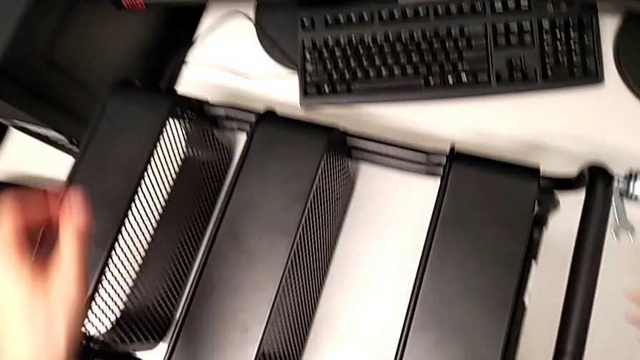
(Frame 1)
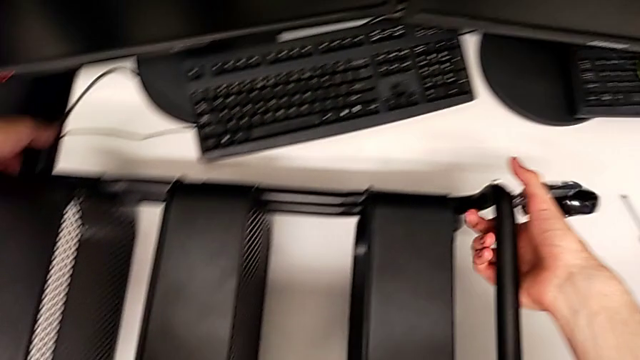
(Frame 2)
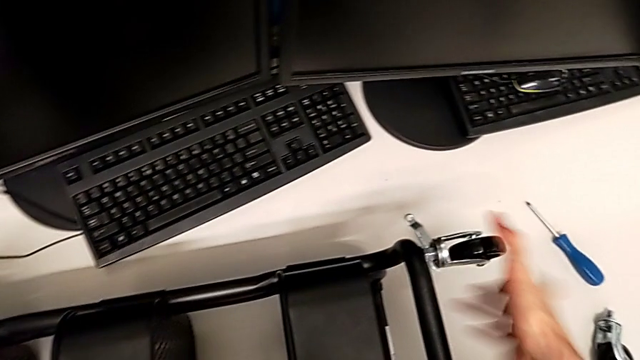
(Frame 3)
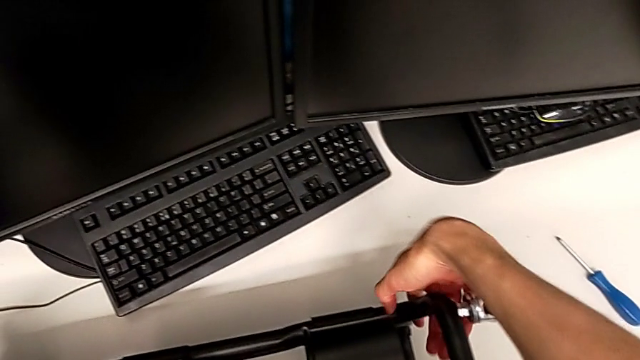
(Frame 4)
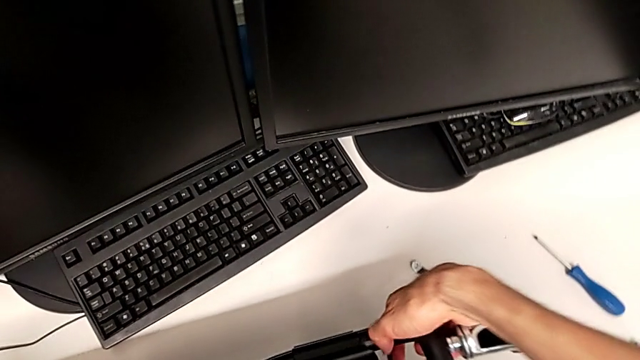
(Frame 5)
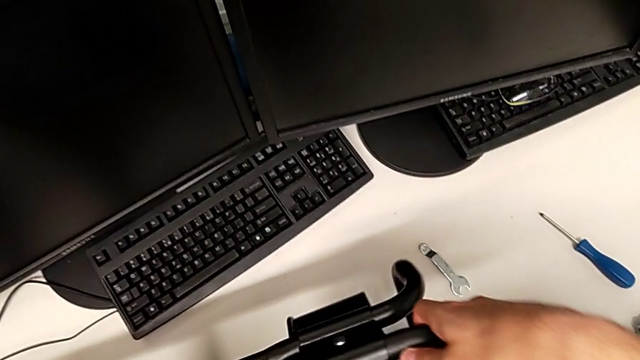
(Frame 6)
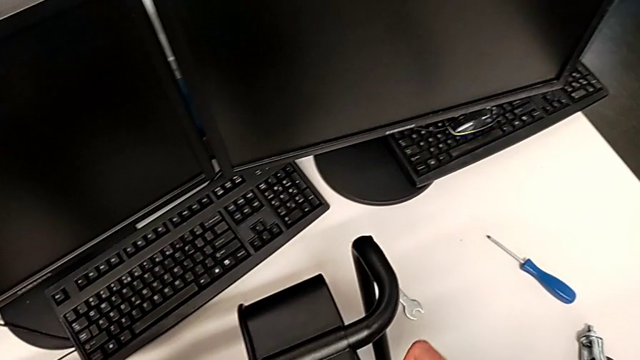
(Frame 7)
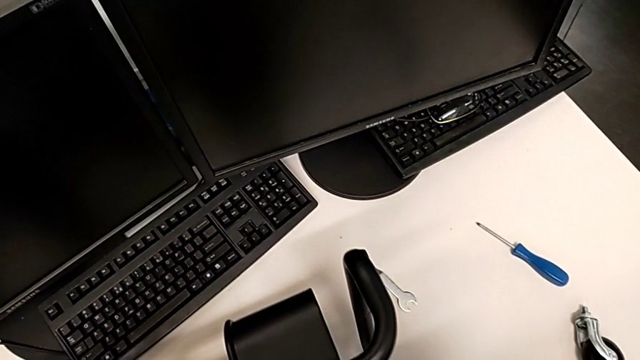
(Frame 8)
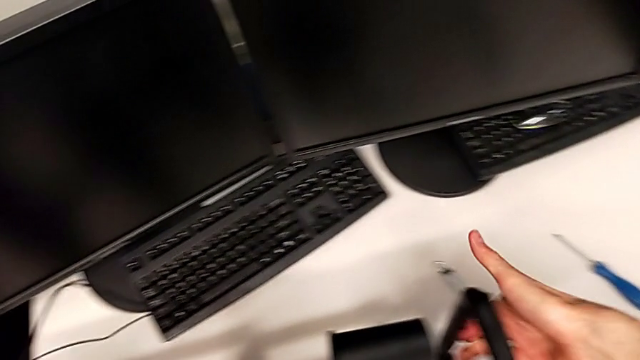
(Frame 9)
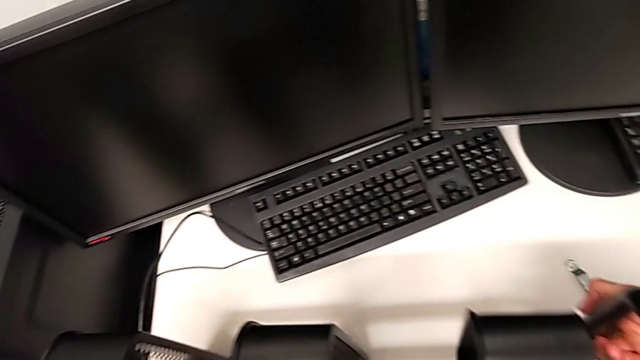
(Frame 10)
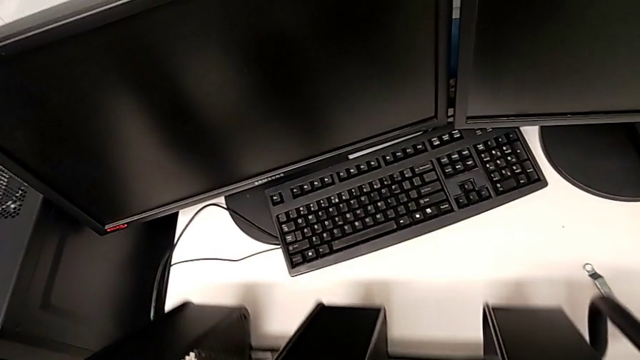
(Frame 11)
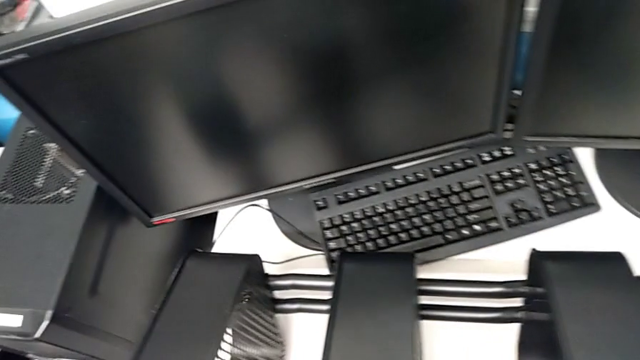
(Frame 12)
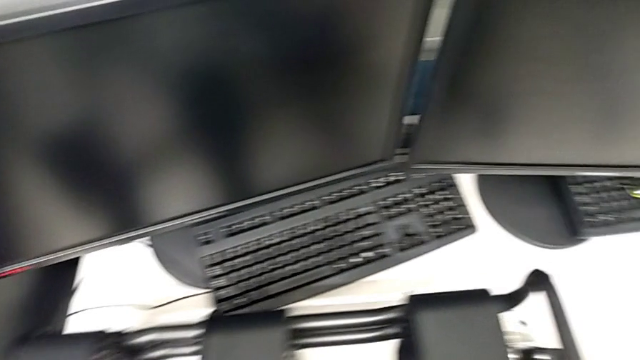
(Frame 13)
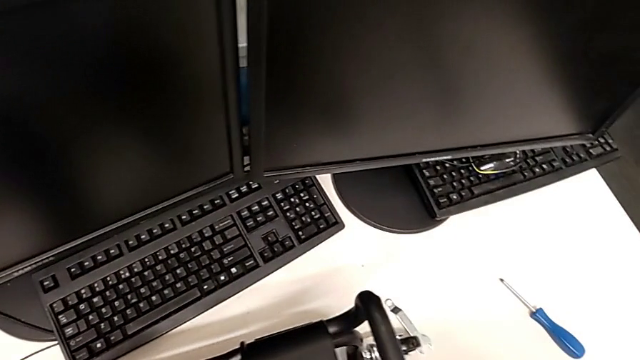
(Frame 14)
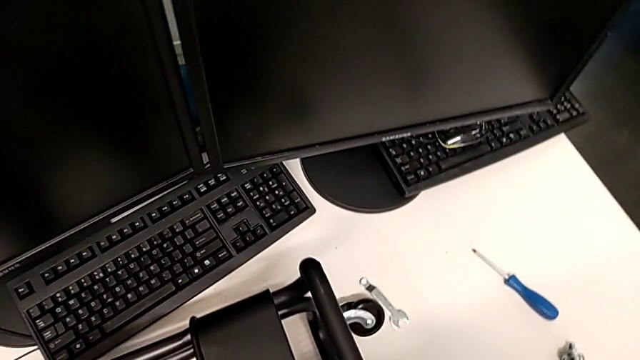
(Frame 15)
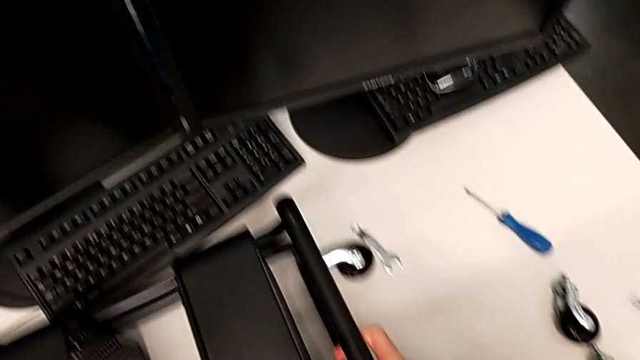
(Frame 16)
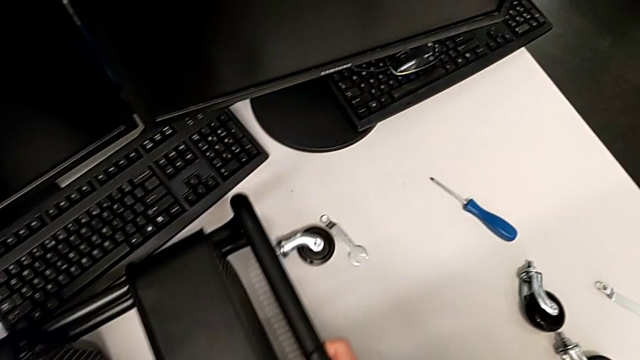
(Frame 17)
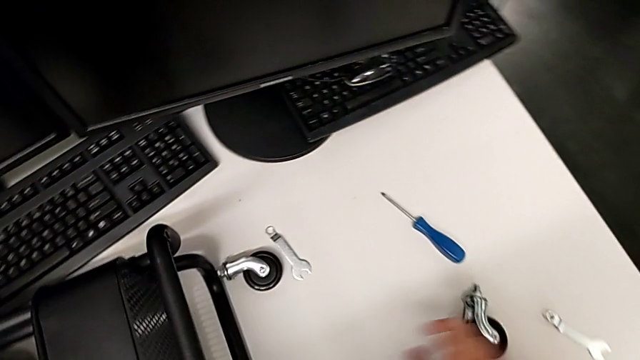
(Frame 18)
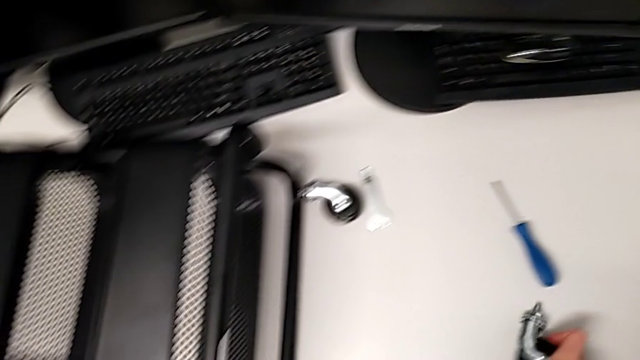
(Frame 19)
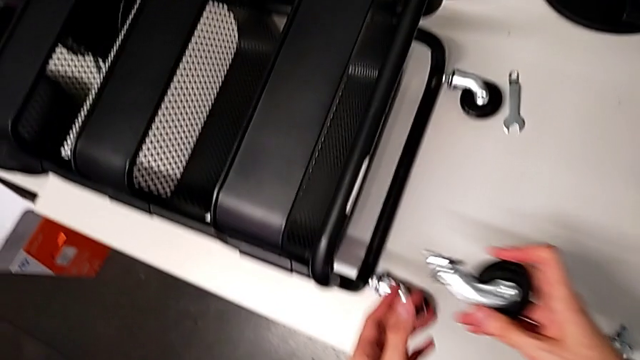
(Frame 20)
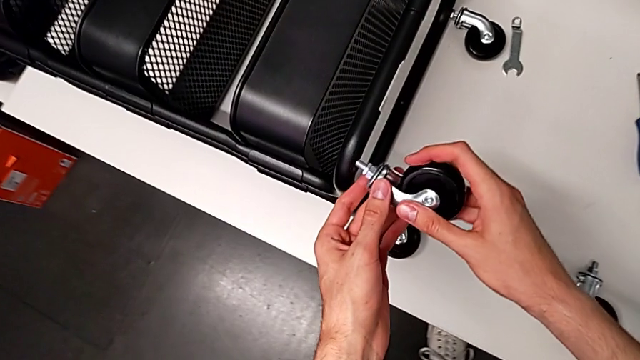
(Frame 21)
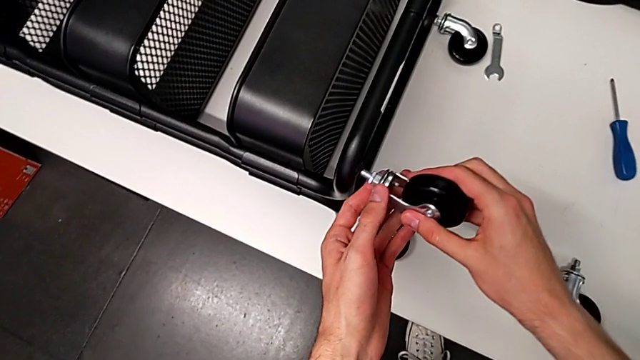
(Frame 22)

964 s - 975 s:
The camera wearer is assembling the third wheel to the rolling cart.

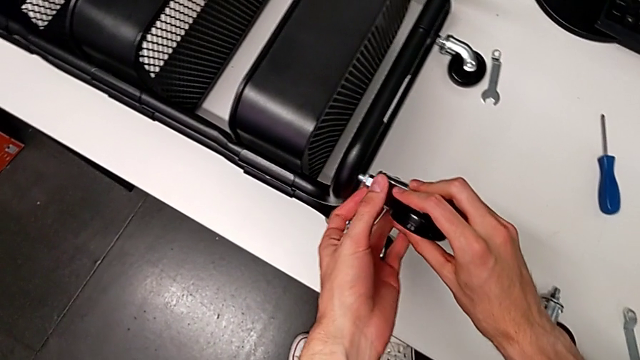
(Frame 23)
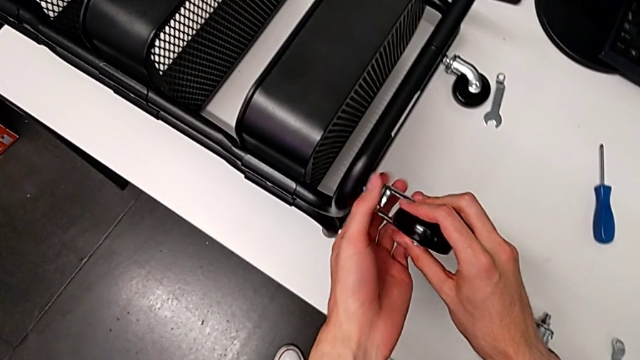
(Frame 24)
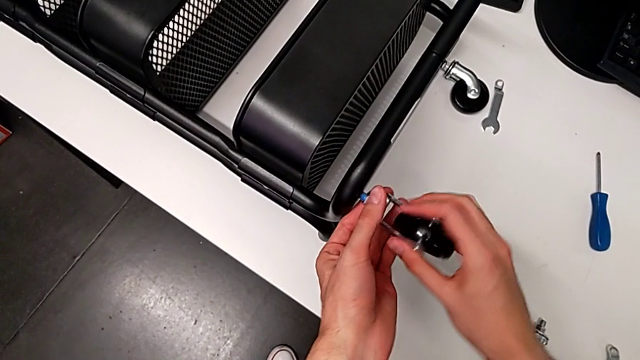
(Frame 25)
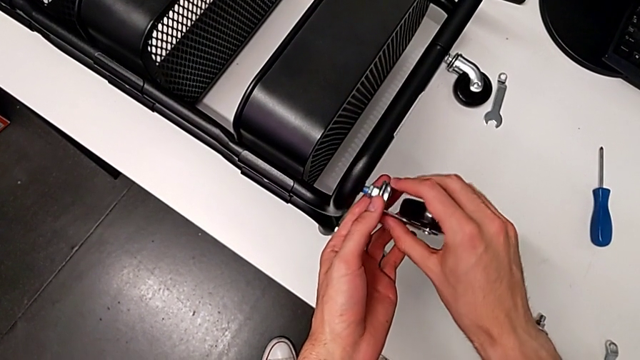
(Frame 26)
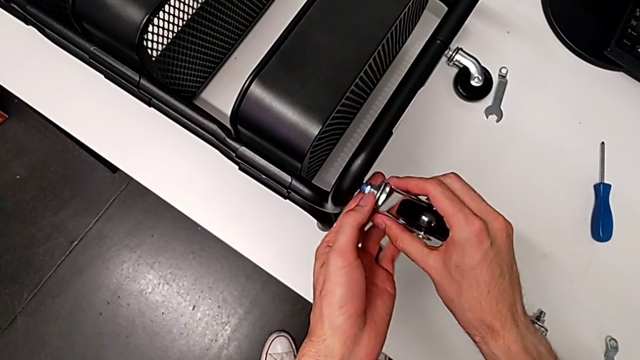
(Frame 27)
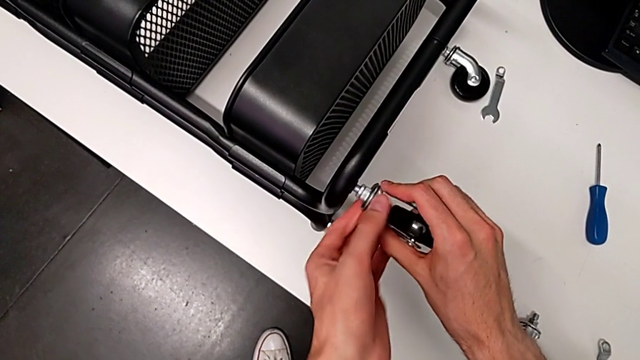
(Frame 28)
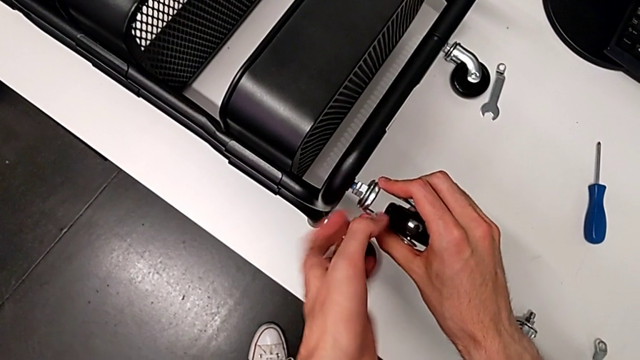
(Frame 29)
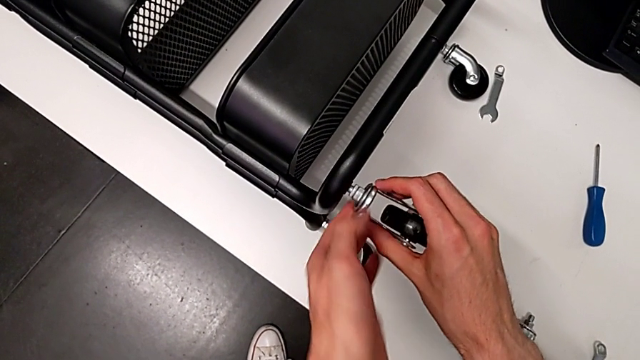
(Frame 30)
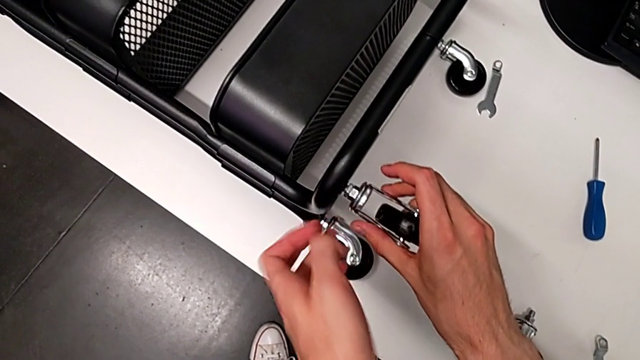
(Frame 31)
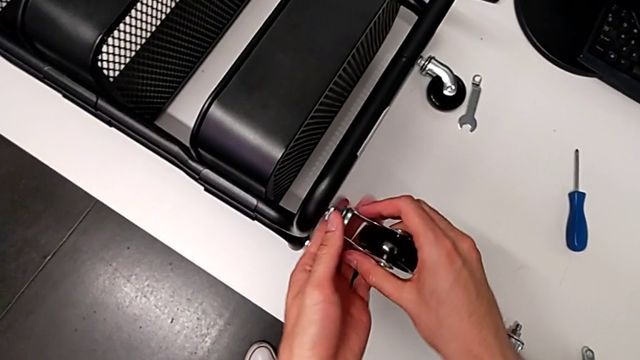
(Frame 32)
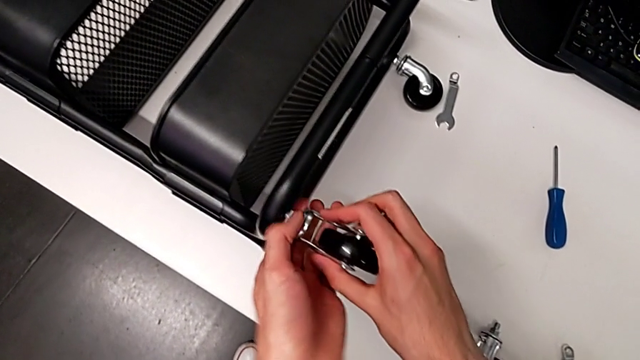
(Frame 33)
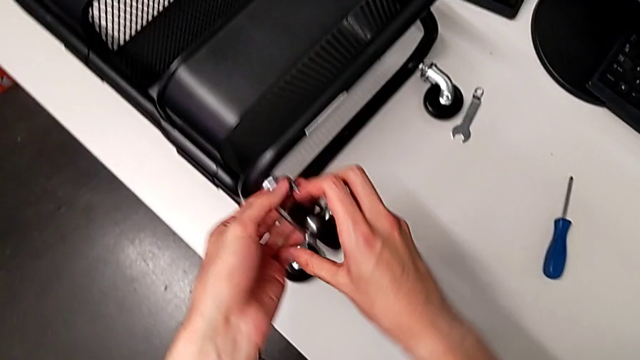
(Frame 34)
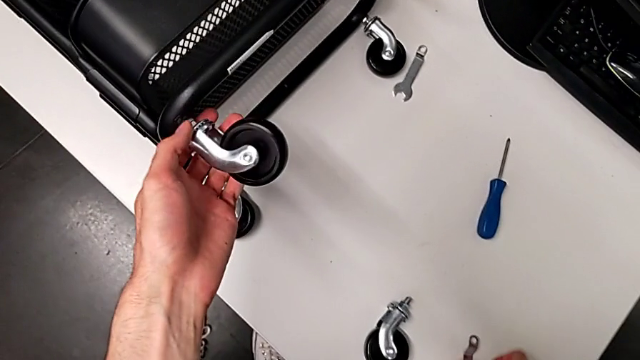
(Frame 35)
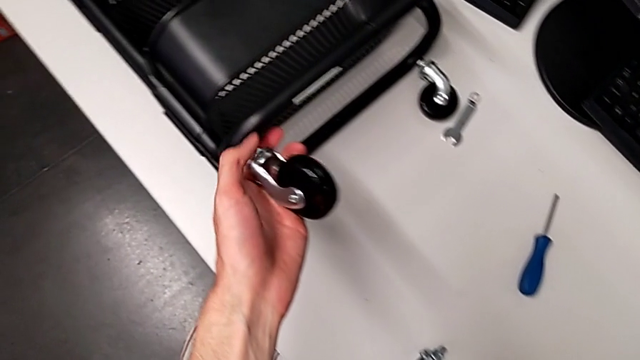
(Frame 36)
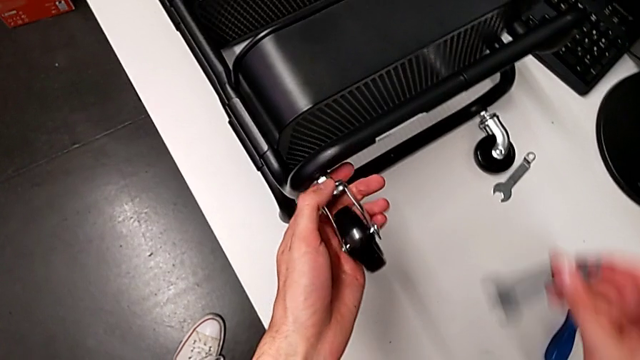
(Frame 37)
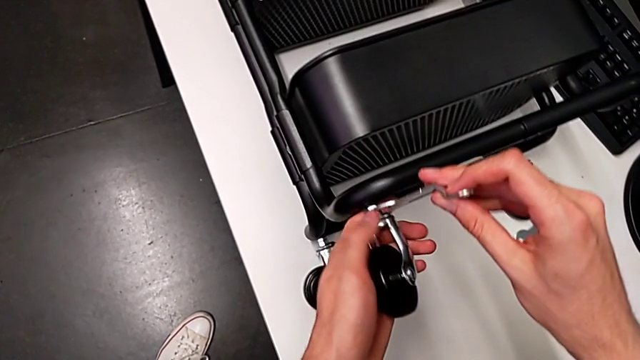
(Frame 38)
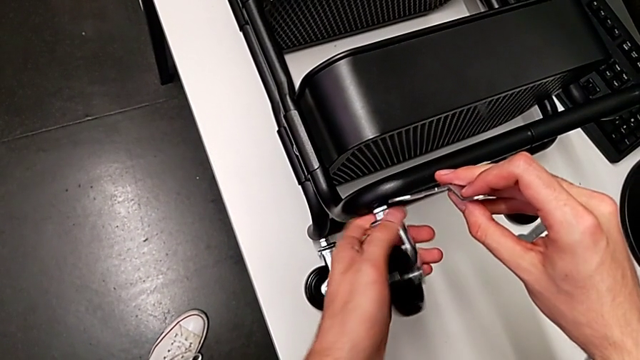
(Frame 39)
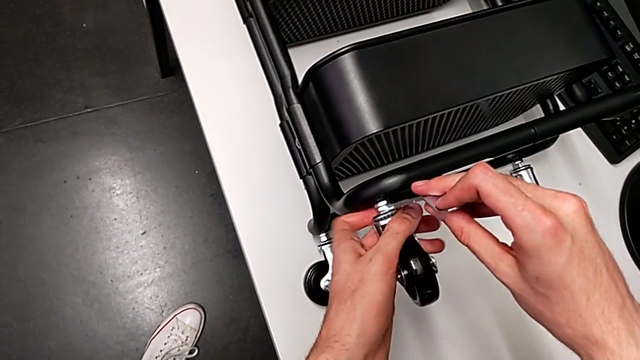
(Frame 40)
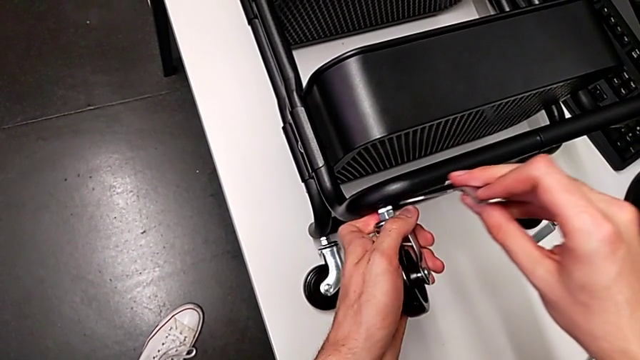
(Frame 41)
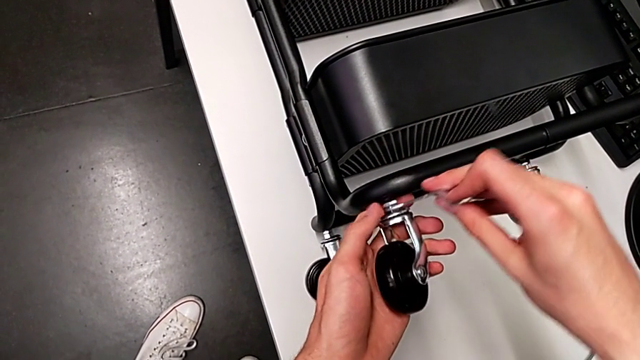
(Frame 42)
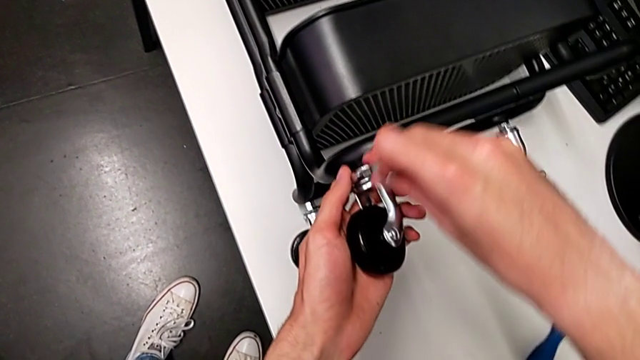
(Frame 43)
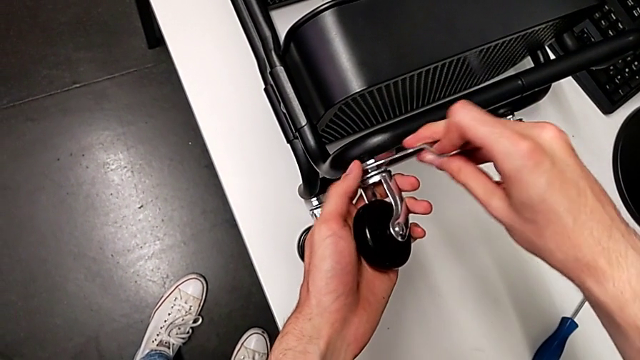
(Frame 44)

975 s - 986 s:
The camera wearer is assembling the third wheel to the rolling cart. They begin to screw the third wheel.
